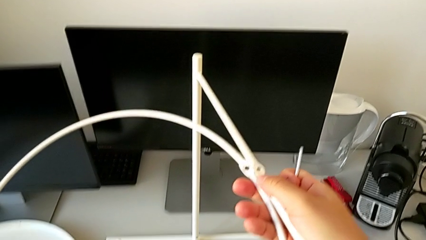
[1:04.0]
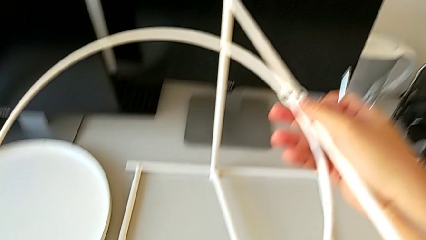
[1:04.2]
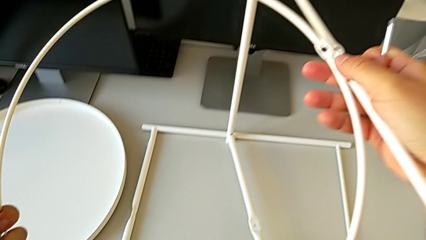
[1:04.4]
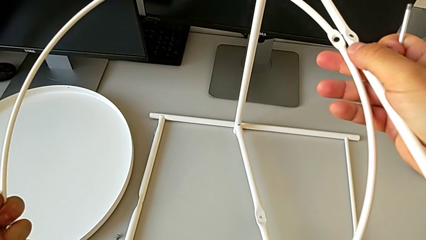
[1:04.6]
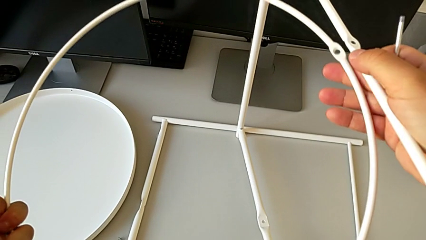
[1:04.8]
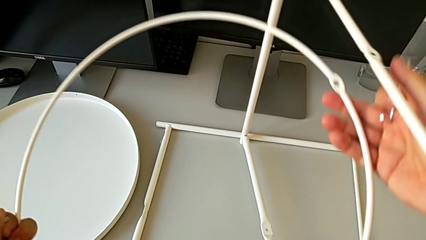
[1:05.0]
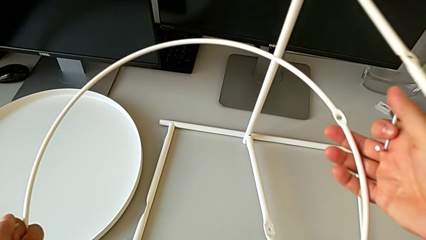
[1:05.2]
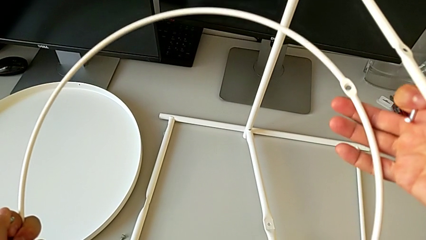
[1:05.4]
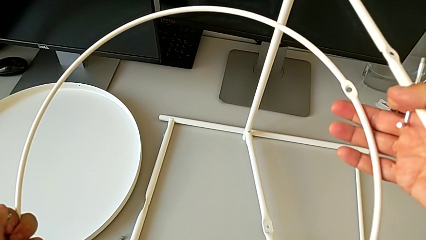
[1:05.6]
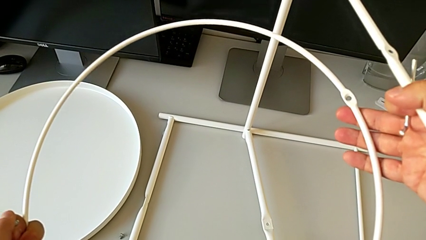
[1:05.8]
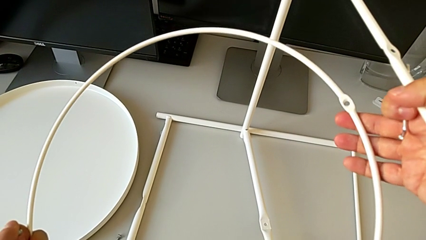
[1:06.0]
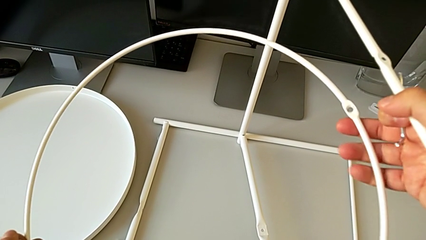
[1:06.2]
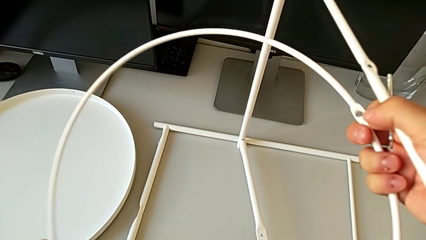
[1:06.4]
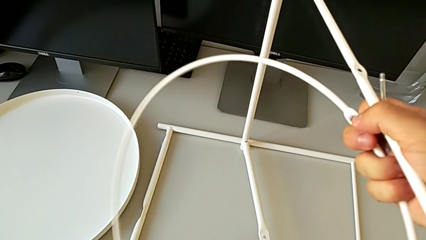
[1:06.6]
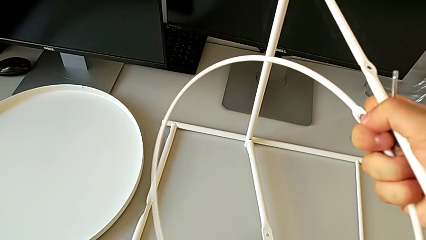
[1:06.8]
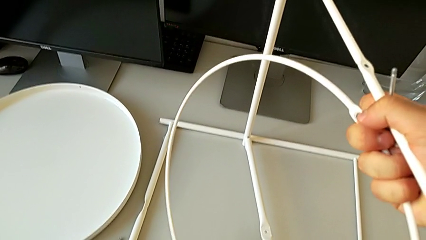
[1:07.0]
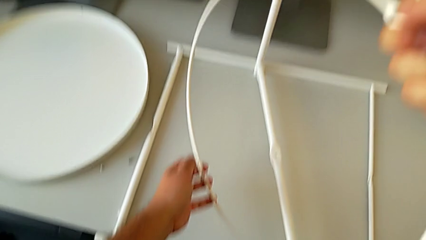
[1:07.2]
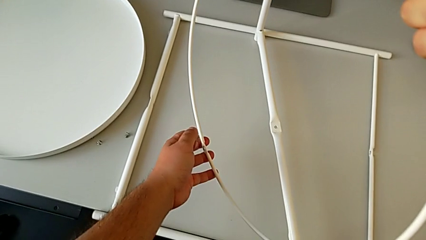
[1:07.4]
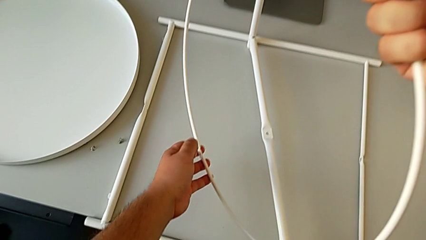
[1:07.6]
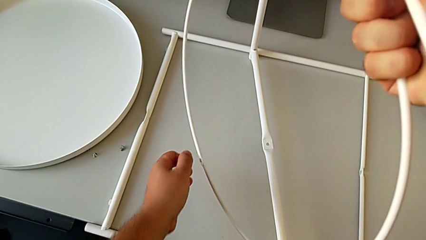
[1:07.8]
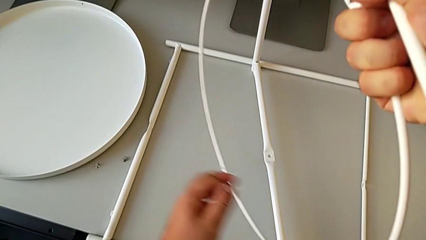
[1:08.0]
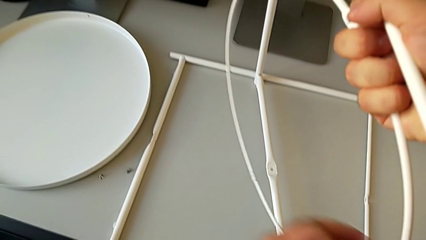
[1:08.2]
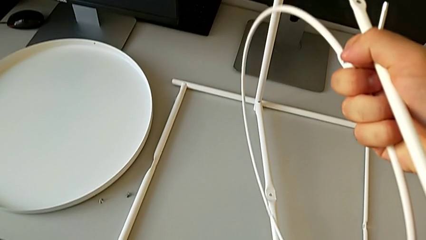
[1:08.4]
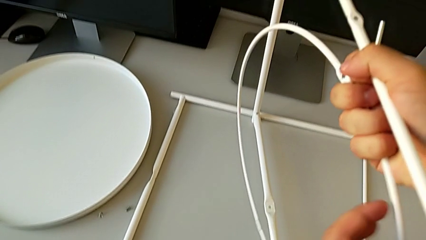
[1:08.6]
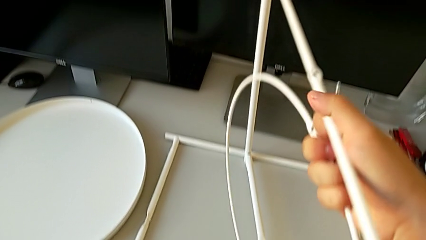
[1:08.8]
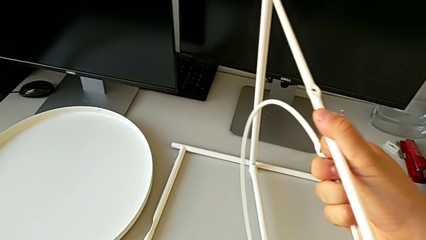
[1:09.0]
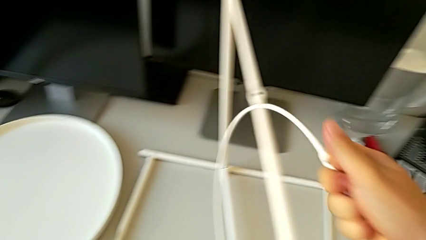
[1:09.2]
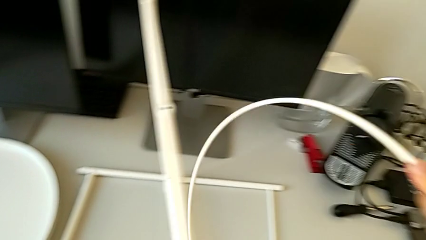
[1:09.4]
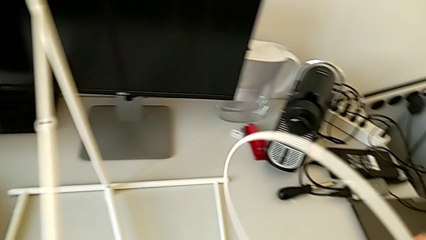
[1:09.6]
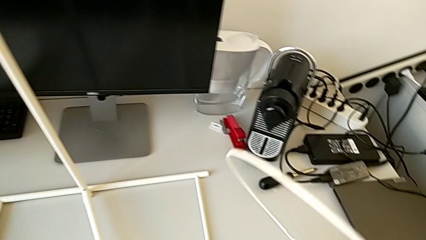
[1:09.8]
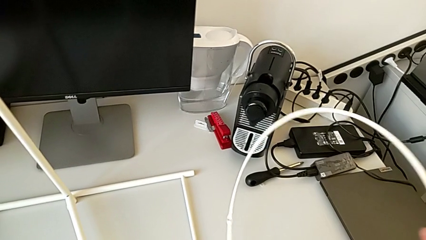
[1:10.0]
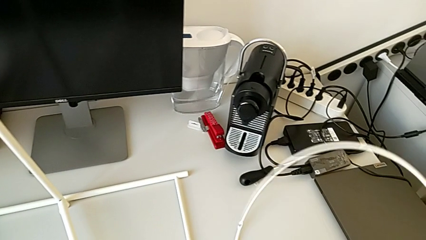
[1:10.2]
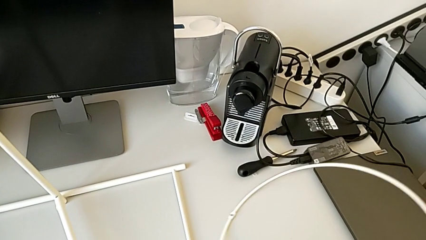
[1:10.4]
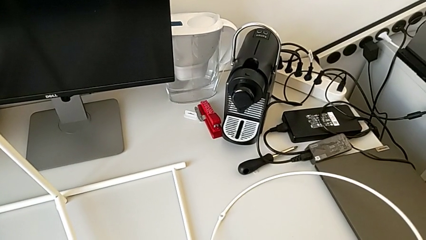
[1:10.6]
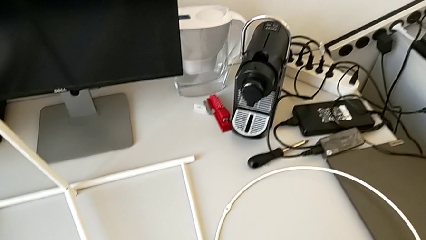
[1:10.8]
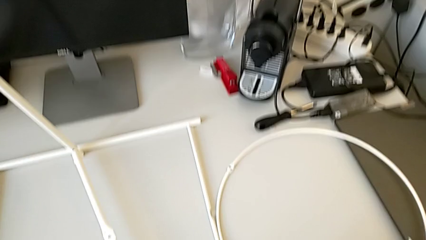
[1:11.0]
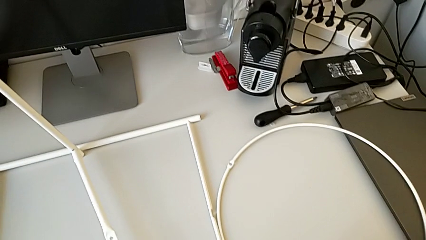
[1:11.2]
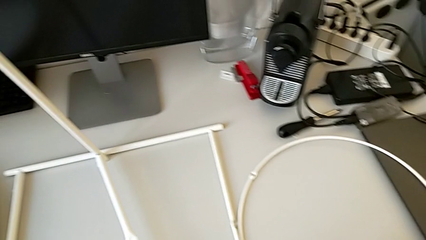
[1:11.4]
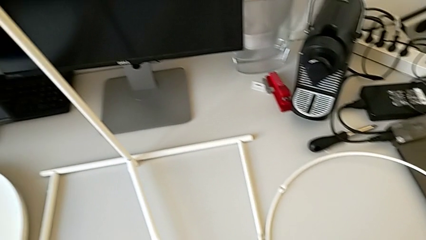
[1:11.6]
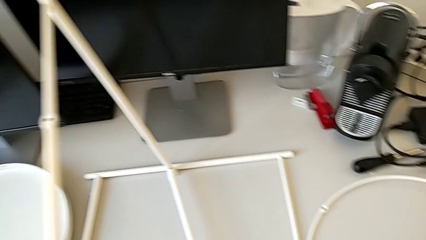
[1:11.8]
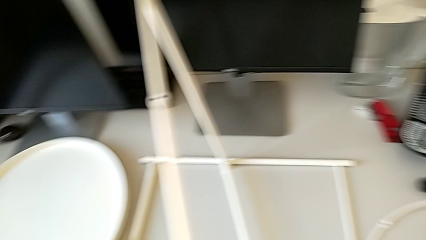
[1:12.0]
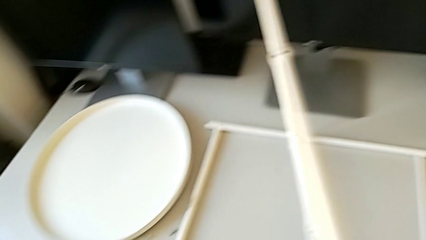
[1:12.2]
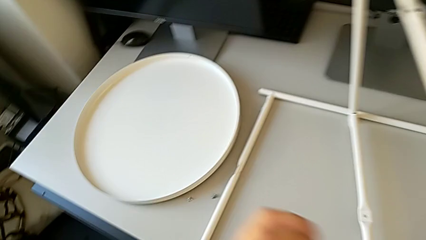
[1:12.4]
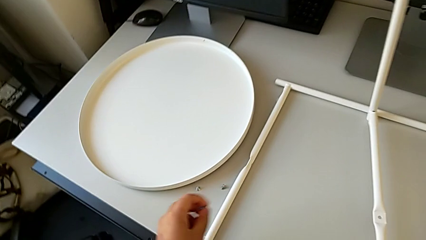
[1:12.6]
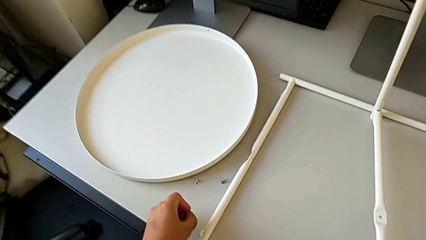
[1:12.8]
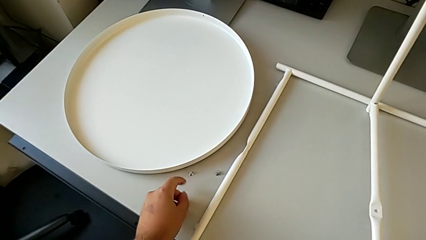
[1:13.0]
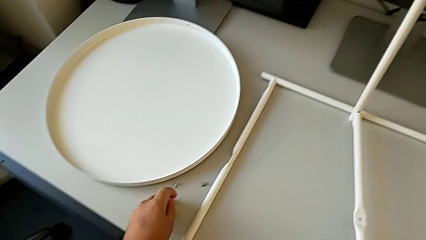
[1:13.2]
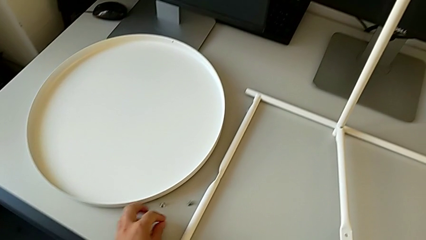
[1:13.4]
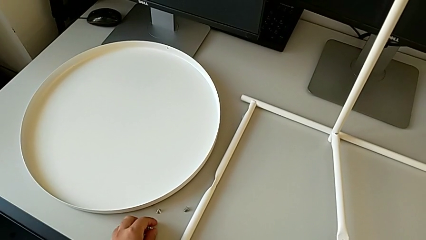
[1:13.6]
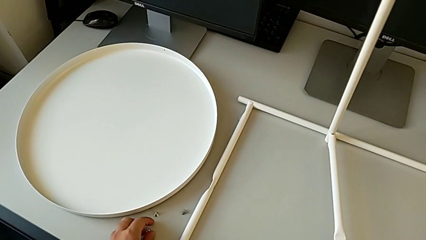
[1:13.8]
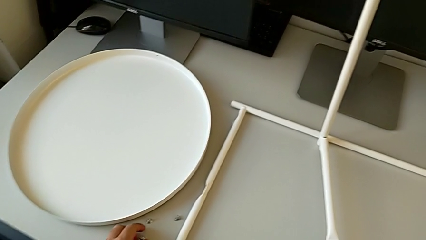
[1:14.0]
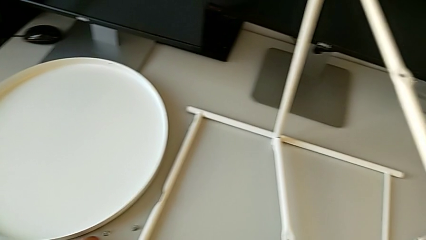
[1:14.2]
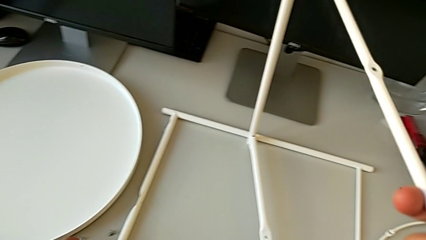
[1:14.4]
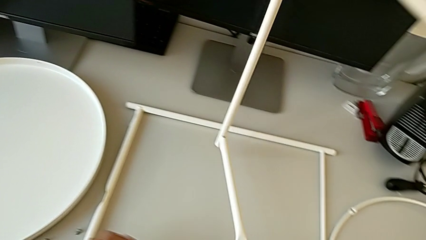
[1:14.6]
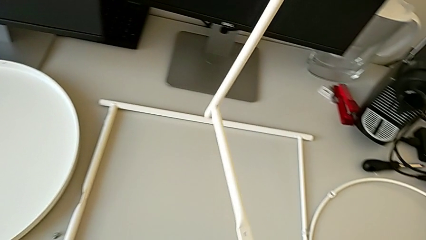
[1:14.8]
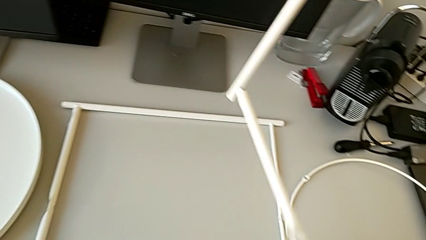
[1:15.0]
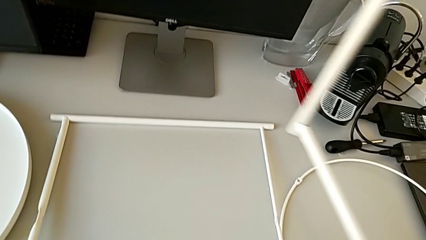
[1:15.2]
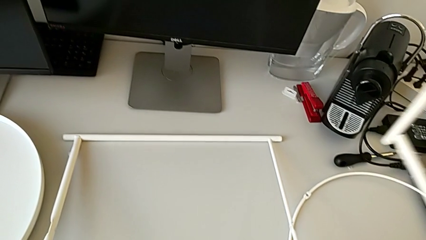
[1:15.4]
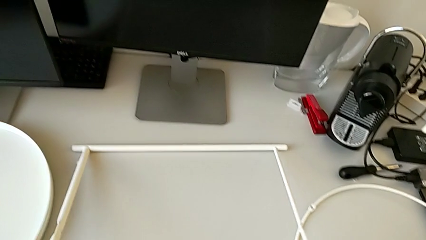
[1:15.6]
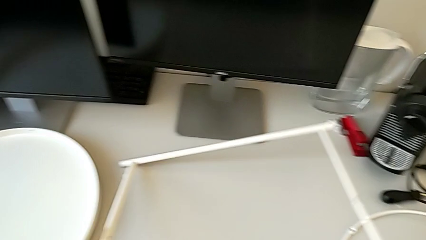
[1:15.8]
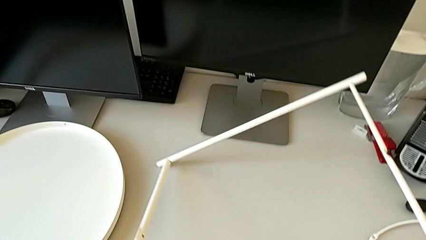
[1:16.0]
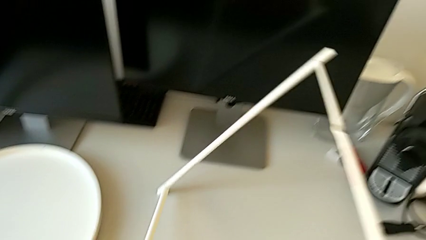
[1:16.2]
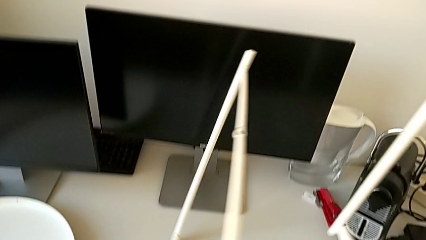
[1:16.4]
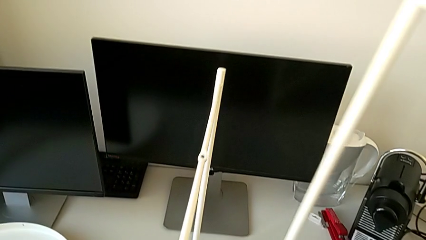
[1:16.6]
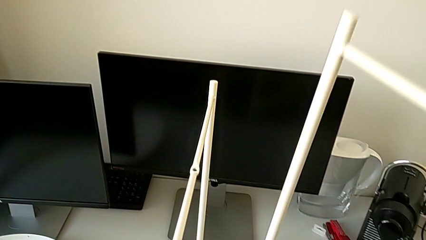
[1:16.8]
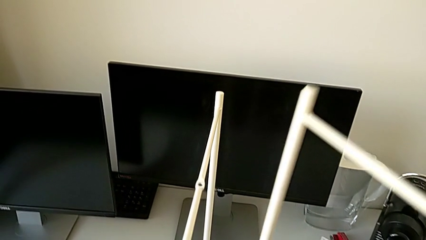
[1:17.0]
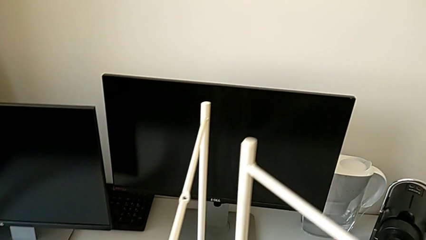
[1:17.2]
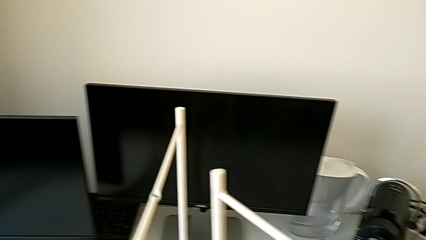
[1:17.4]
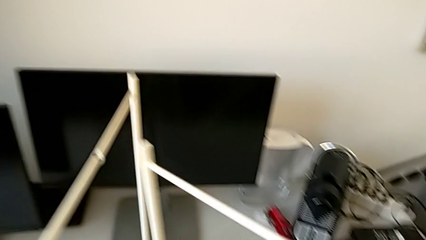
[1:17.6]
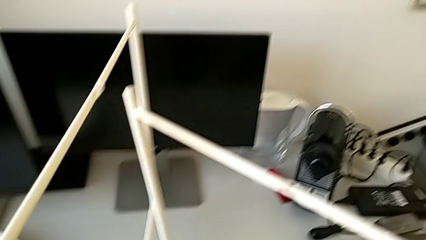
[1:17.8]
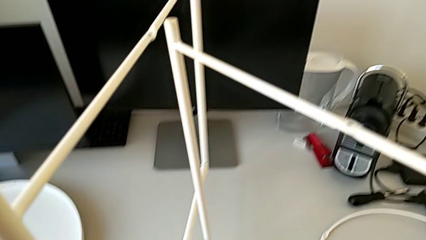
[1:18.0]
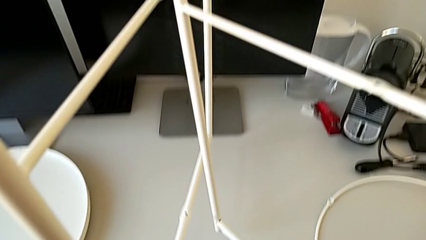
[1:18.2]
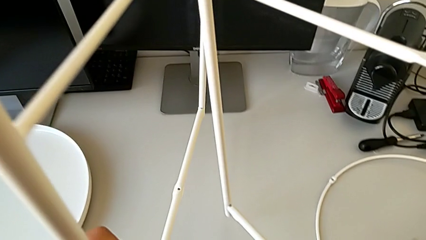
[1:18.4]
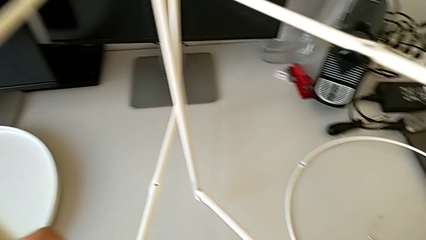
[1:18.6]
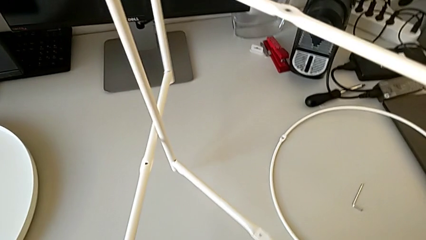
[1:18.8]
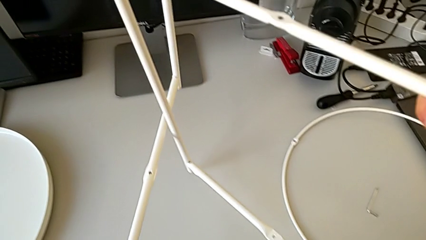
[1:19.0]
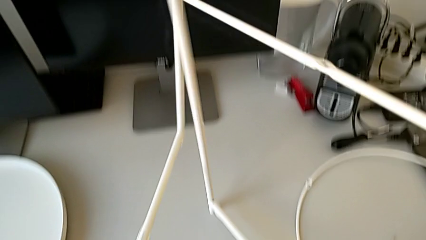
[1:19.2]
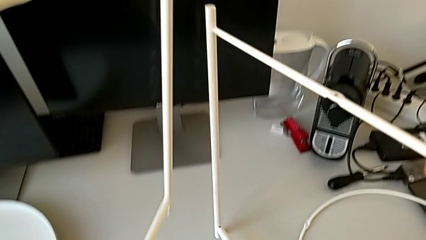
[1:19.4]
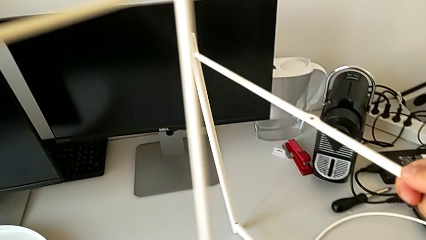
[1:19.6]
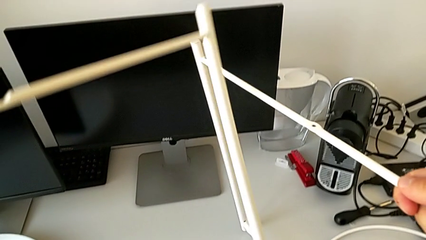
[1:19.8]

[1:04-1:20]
The camera wearer is assembling the legs. They hold the circle, grab it, grab the leg, place the circle, place the hex socket head twice, lift the leg with the right hand, lift it with the left hand, approach the leg and begin to align it.
